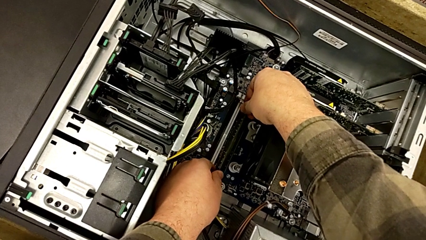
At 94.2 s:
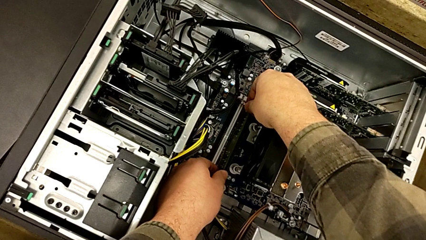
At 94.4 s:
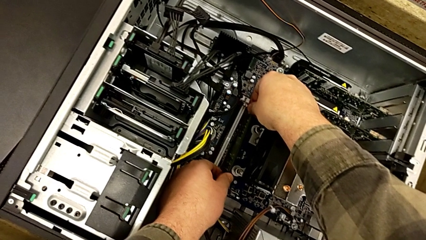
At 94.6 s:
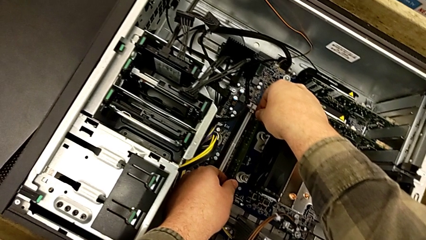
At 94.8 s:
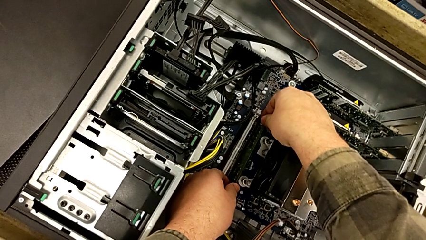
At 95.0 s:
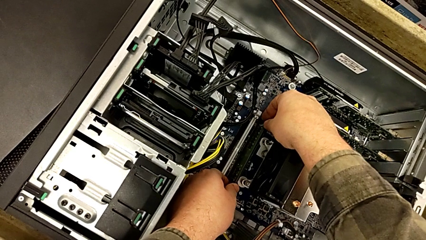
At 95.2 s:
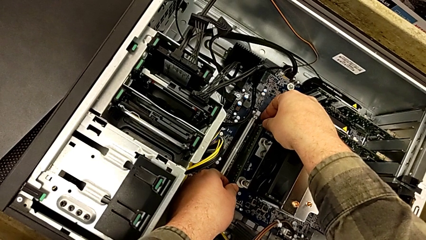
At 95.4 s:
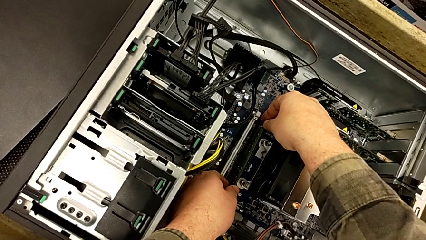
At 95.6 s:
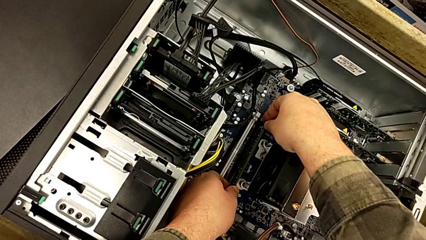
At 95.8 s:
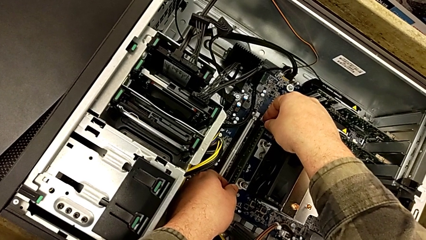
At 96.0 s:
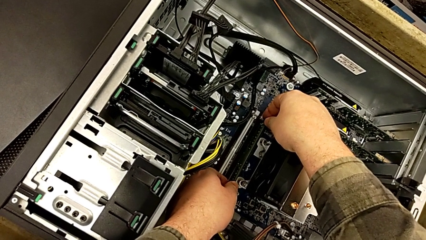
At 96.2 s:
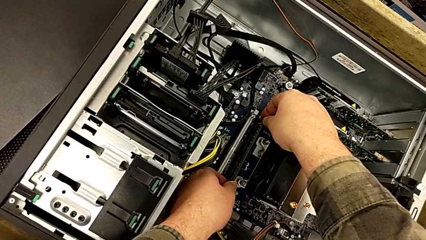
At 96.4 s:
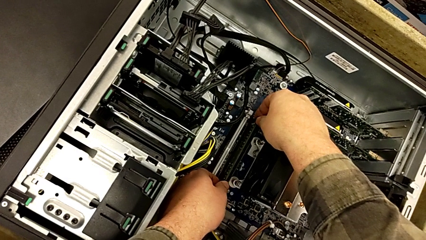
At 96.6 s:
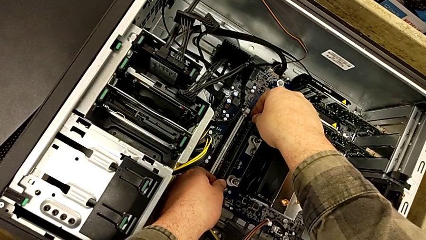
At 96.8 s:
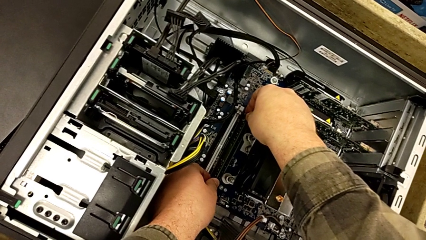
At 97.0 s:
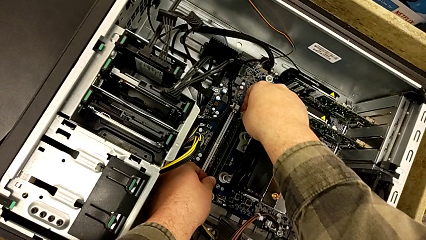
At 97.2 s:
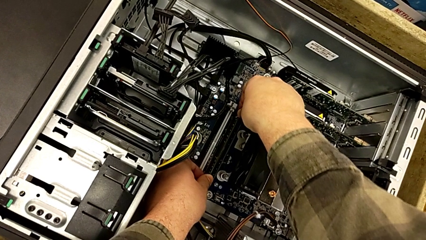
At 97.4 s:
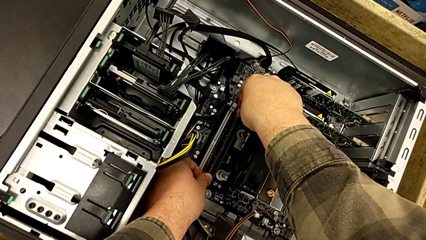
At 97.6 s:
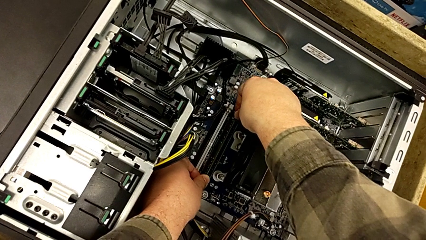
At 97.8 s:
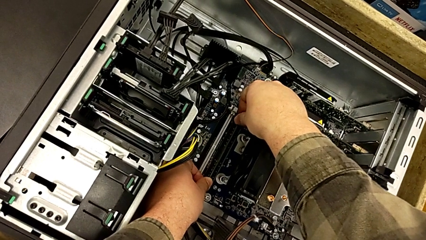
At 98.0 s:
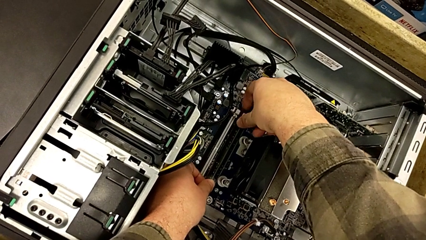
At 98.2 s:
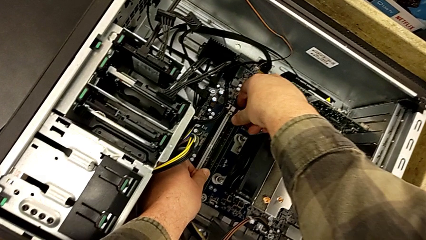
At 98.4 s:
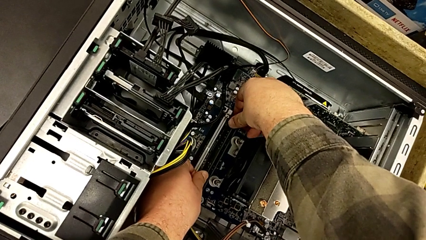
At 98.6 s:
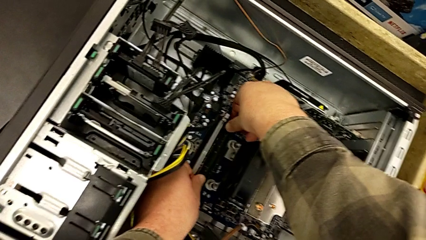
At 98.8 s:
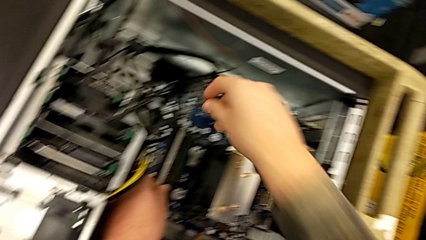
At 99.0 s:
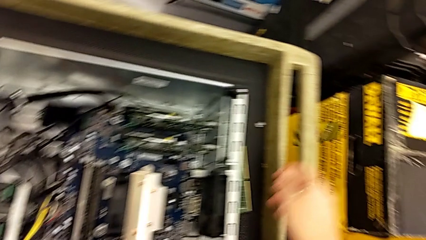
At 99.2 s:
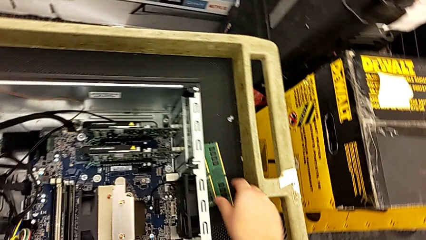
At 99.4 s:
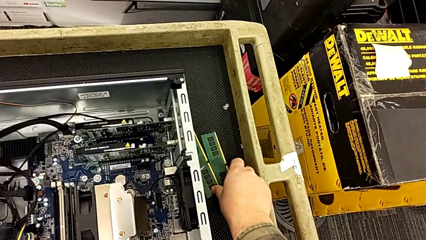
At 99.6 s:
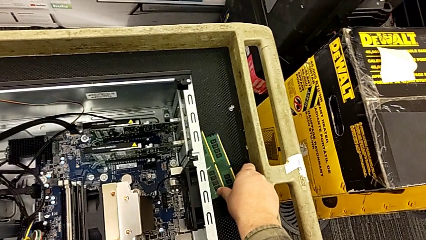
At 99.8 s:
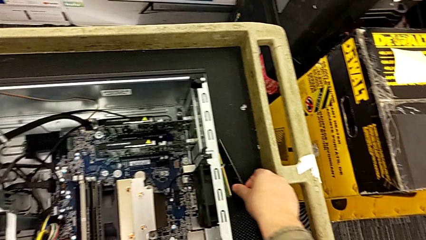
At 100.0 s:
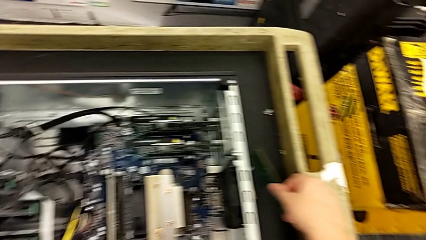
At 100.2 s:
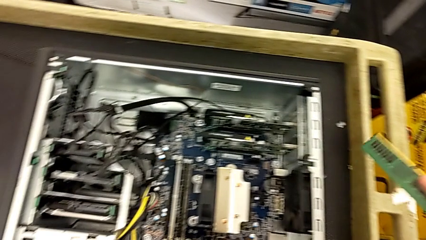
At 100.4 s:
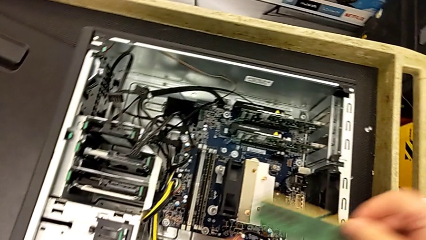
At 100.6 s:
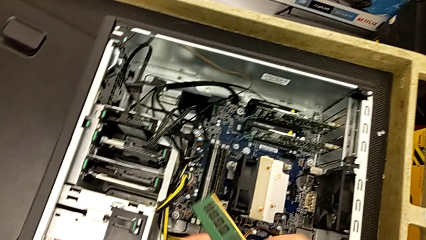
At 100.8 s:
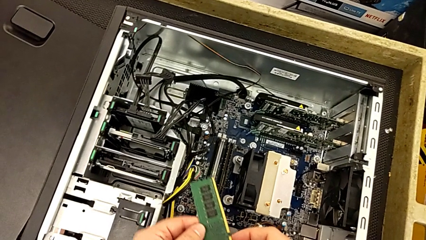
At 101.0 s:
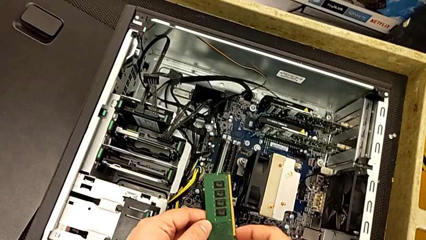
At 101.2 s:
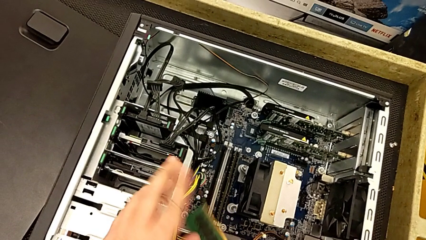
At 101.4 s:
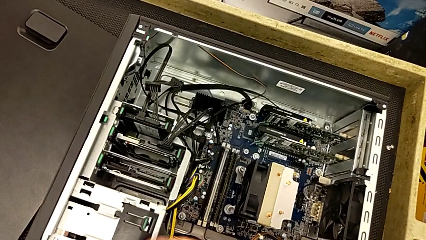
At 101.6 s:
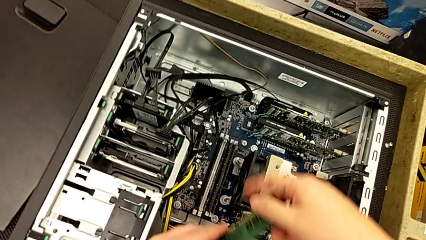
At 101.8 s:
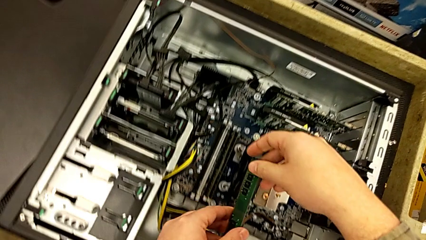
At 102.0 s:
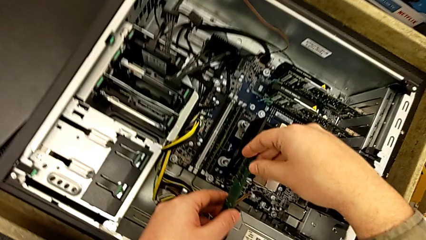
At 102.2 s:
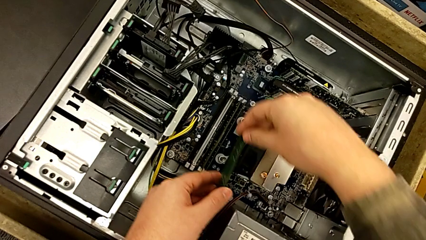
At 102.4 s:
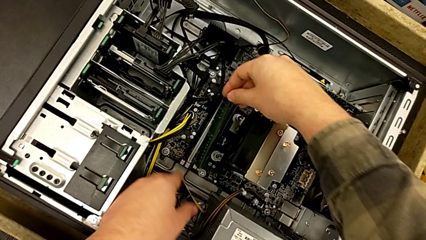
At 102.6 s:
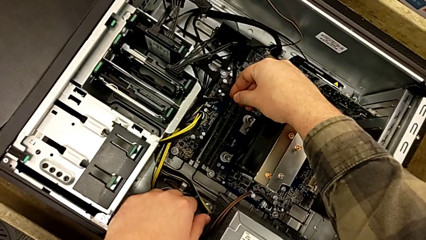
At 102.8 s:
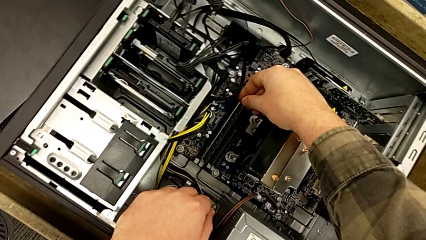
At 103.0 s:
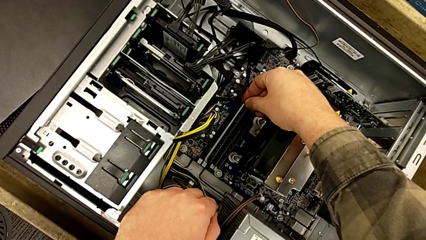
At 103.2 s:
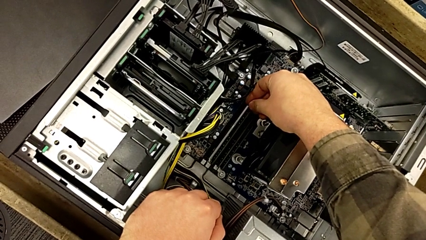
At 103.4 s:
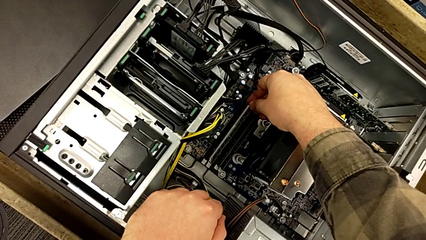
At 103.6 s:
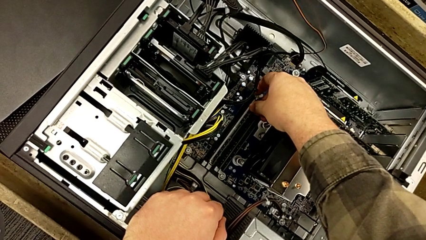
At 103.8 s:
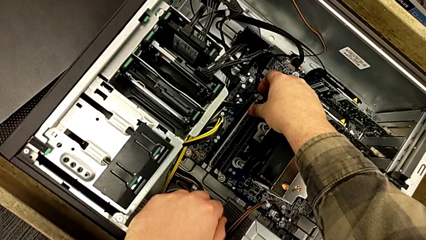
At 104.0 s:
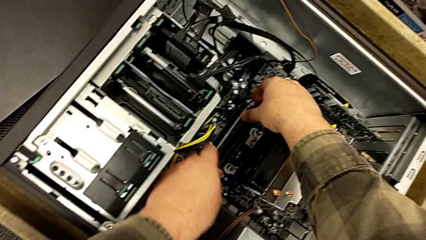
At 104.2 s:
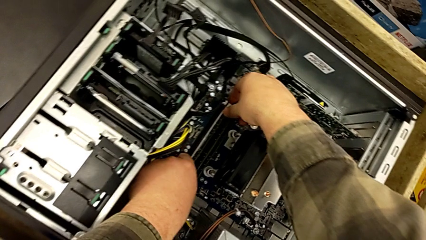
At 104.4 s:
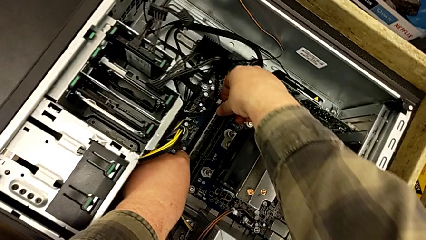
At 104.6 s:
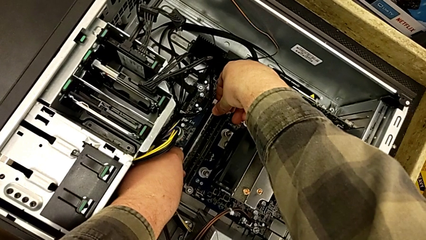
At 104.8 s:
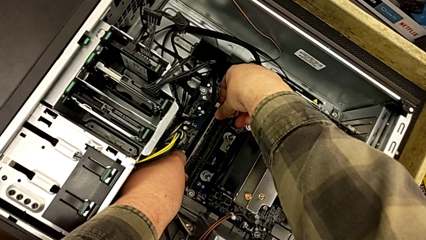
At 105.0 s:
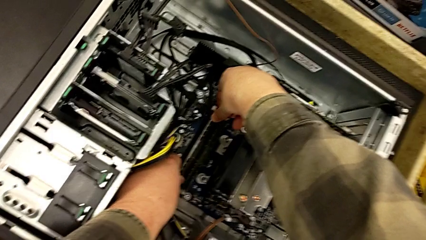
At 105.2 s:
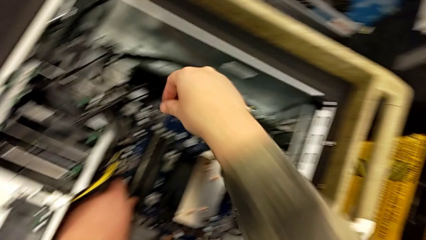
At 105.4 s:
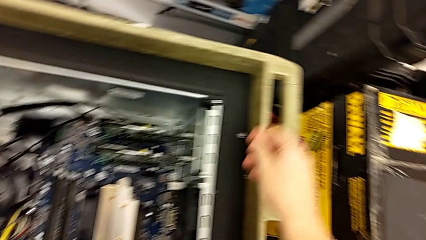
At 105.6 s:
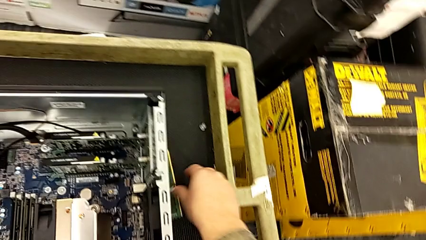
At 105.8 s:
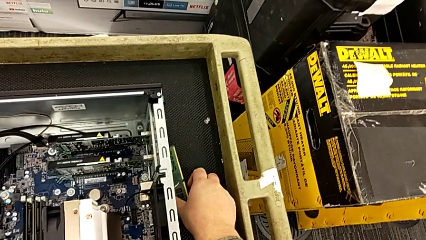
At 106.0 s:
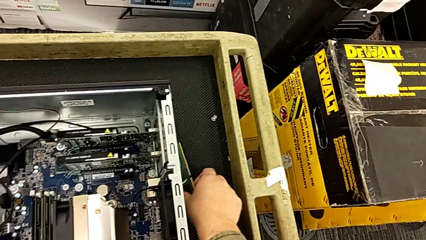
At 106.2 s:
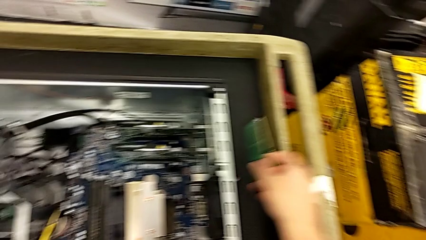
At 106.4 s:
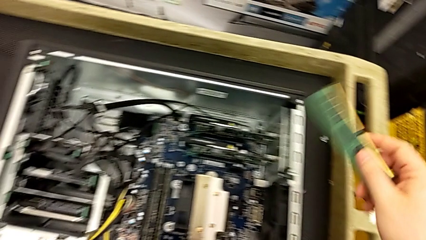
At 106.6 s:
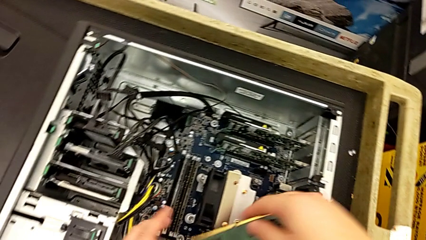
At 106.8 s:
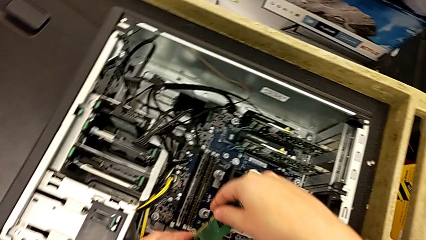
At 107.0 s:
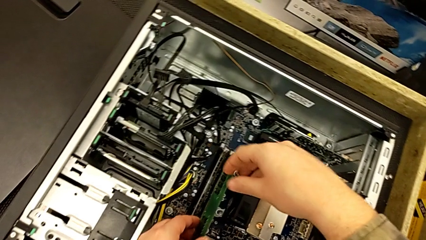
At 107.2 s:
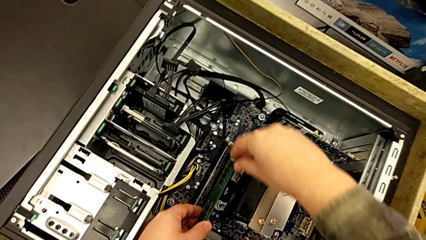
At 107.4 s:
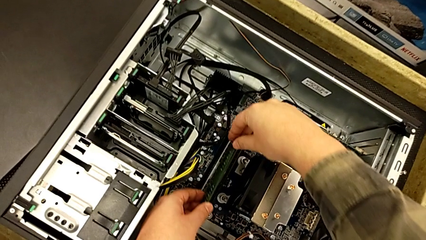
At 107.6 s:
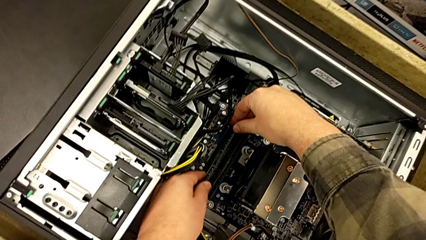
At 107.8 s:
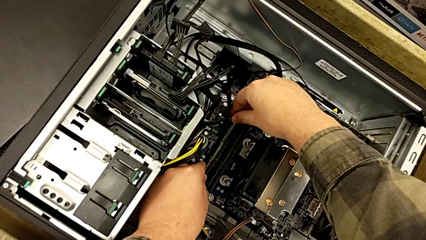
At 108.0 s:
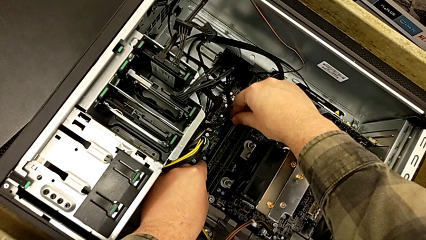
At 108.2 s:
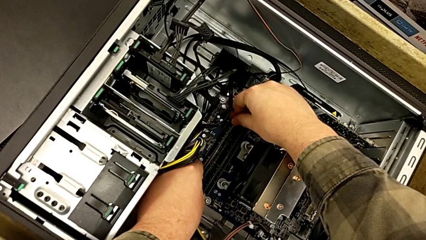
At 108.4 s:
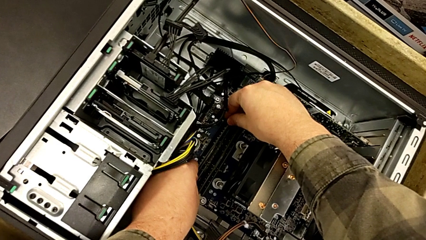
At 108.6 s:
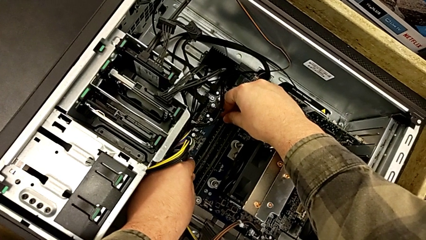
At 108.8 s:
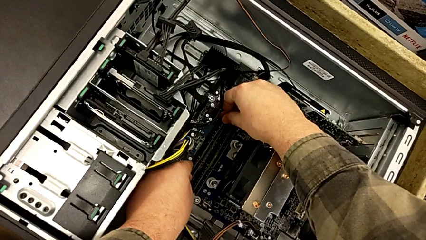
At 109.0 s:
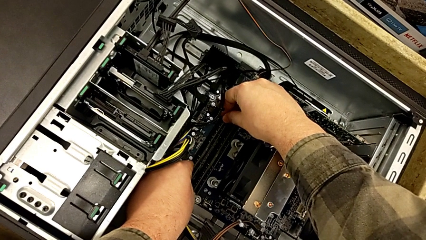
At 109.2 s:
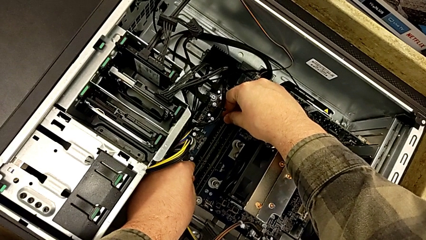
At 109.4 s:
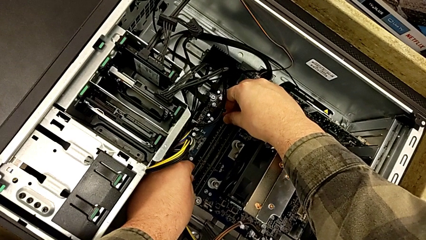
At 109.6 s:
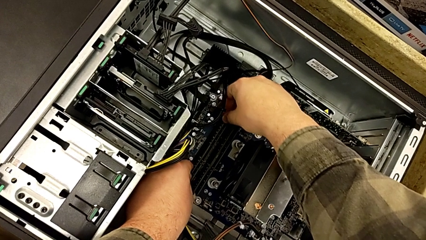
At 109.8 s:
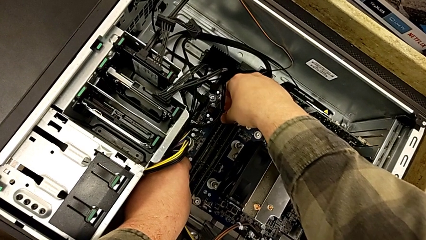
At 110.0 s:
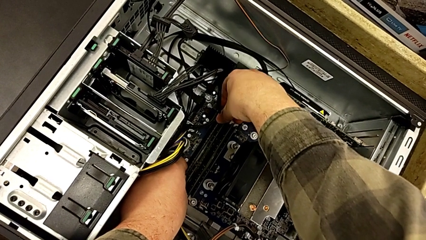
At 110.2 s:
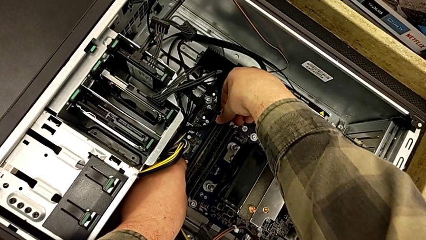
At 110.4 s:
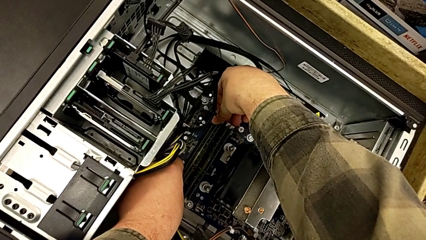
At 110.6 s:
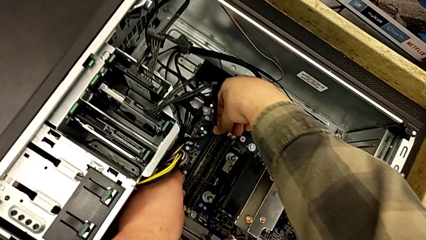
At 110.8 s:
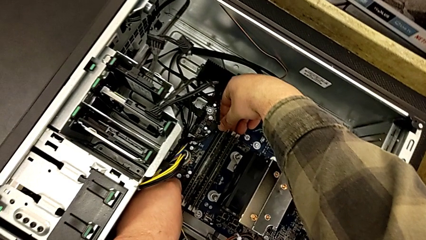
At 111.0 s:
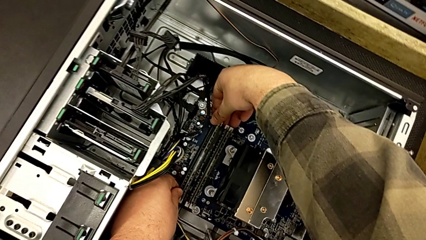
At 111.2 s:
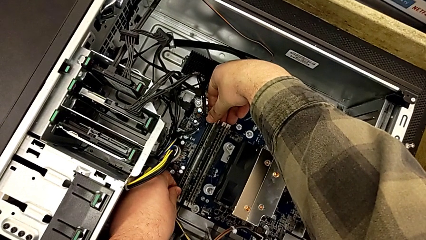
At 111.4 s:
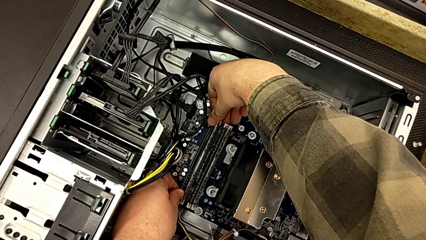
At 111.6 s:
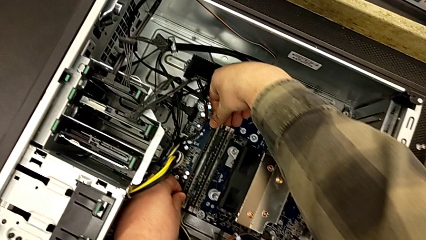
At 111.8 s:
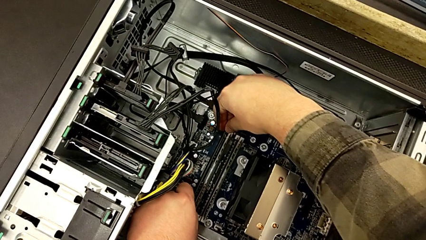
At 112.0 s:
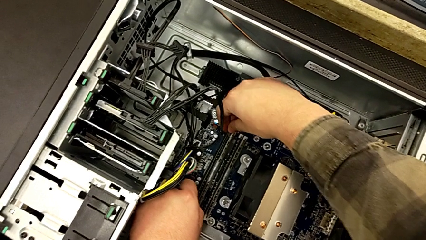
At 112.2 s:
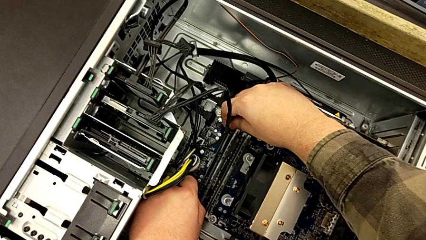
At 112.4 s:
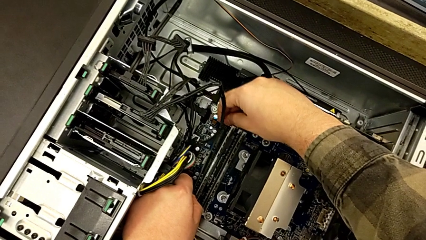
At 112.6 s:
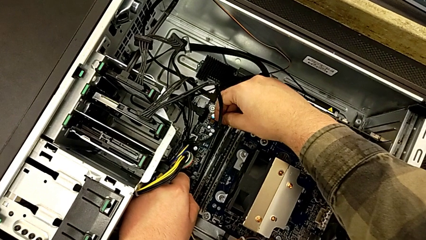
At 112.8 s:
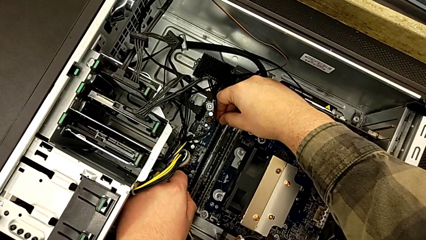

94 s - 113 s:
The camera wearer is aligning the RAM tabs with the white notches. They begin to insert the RAM.
